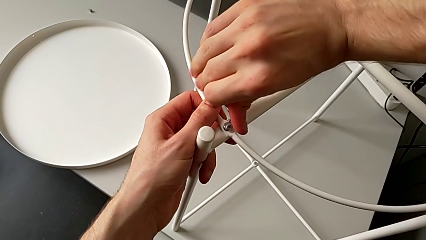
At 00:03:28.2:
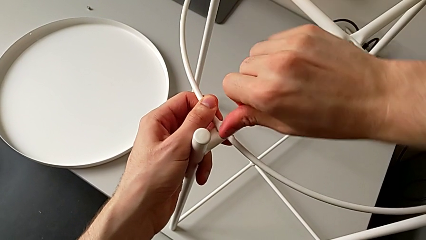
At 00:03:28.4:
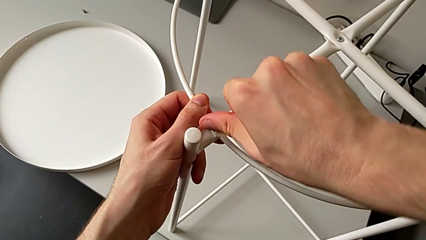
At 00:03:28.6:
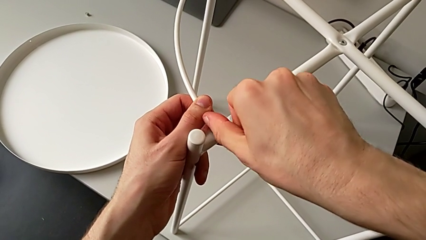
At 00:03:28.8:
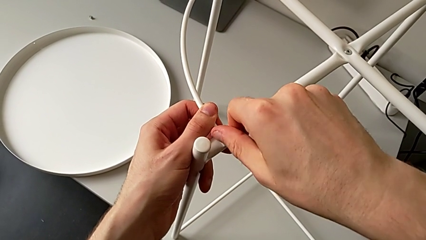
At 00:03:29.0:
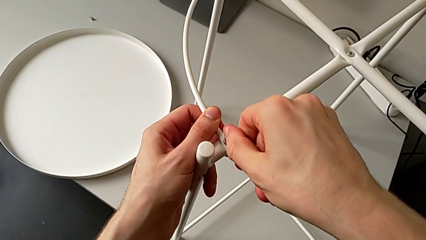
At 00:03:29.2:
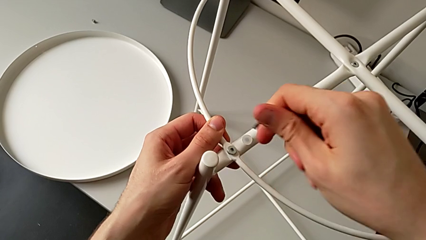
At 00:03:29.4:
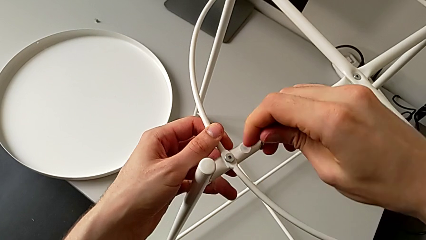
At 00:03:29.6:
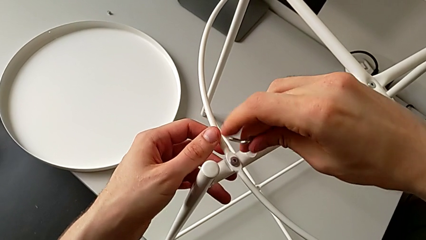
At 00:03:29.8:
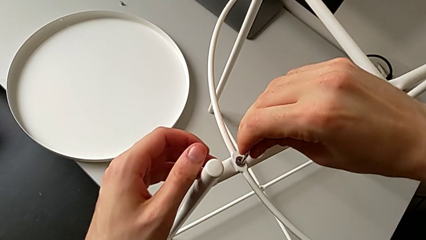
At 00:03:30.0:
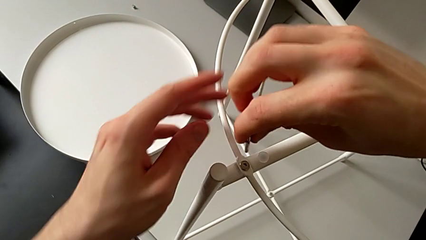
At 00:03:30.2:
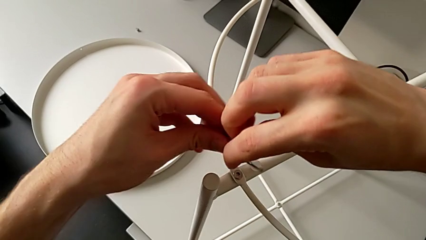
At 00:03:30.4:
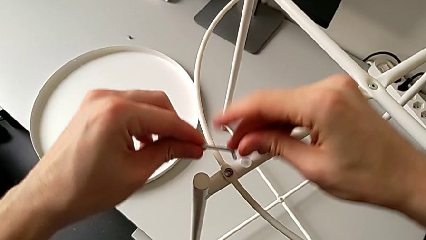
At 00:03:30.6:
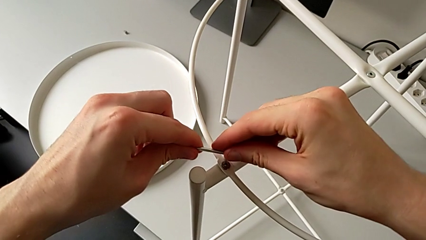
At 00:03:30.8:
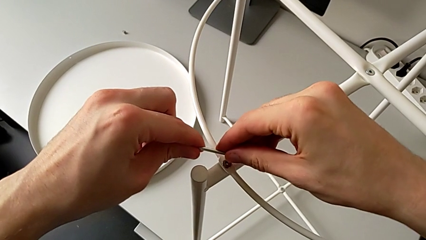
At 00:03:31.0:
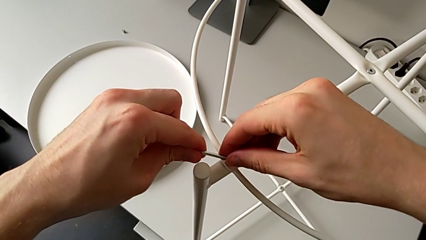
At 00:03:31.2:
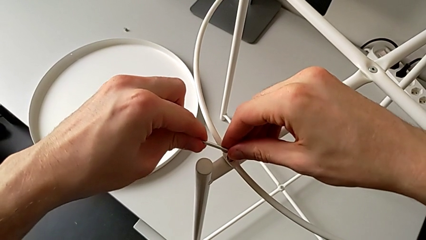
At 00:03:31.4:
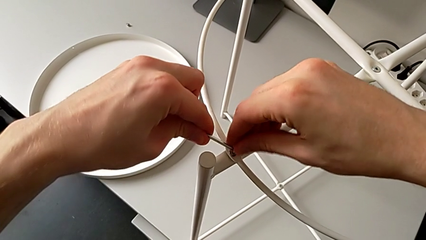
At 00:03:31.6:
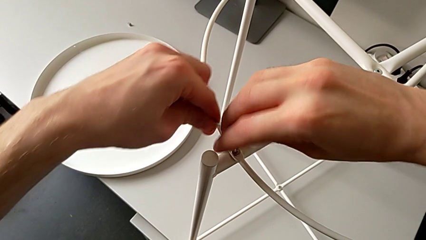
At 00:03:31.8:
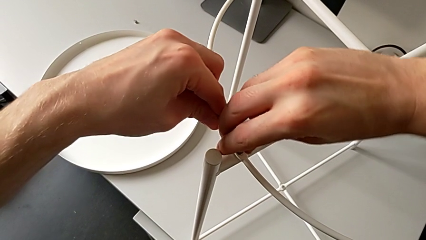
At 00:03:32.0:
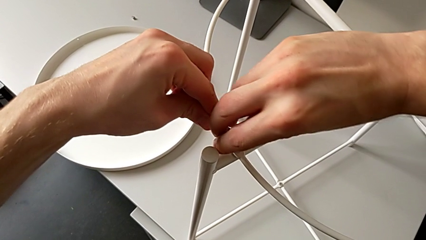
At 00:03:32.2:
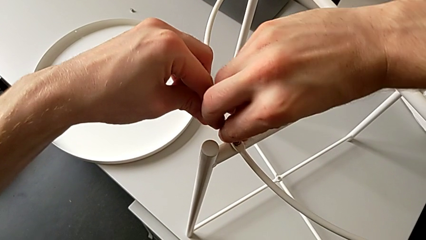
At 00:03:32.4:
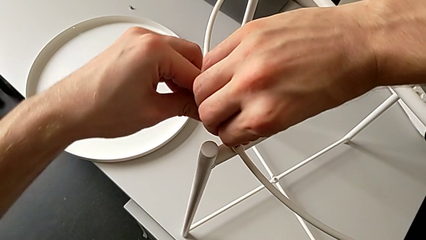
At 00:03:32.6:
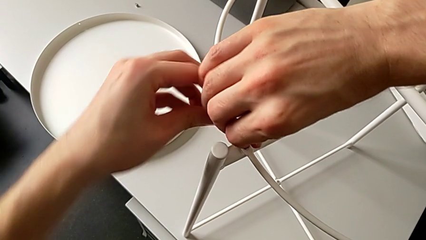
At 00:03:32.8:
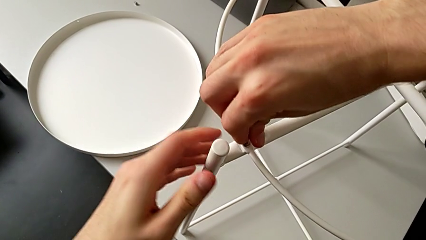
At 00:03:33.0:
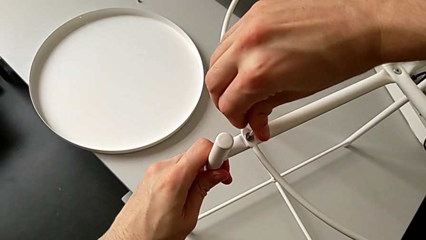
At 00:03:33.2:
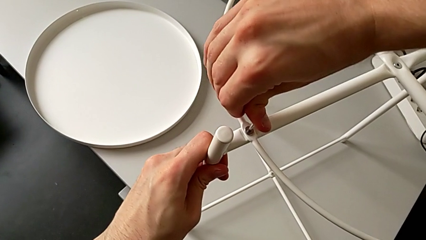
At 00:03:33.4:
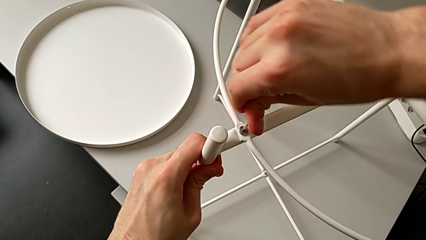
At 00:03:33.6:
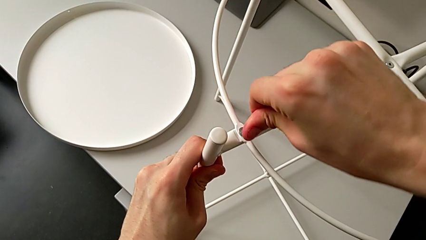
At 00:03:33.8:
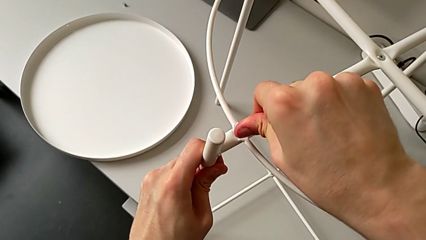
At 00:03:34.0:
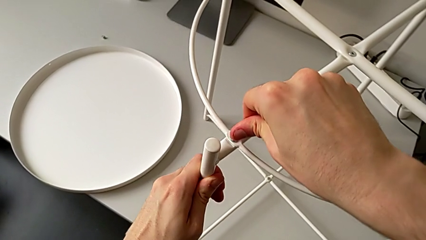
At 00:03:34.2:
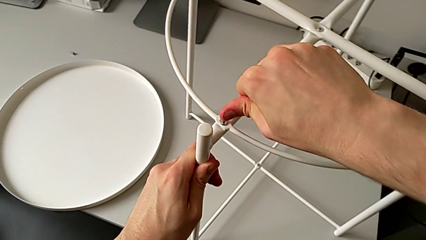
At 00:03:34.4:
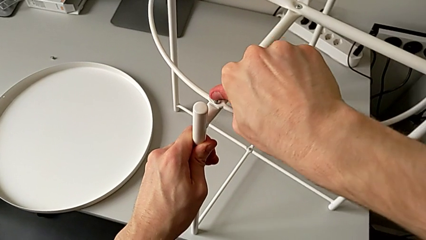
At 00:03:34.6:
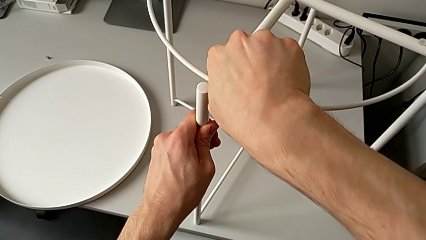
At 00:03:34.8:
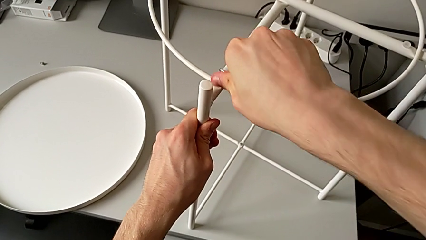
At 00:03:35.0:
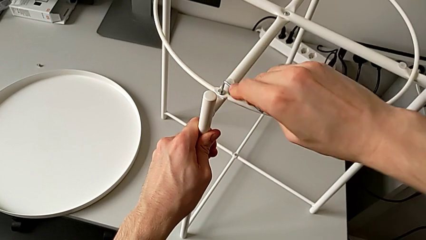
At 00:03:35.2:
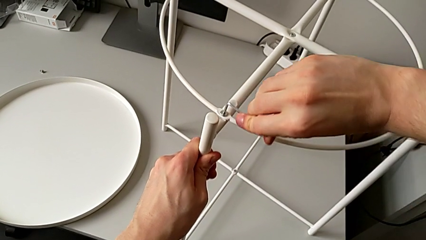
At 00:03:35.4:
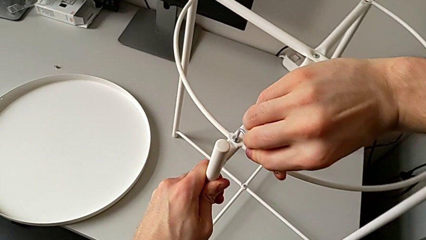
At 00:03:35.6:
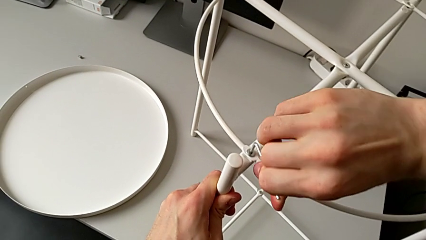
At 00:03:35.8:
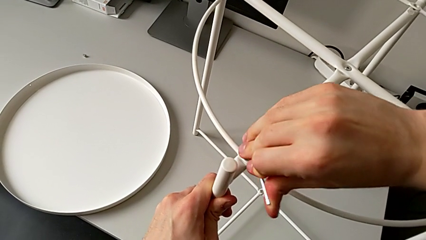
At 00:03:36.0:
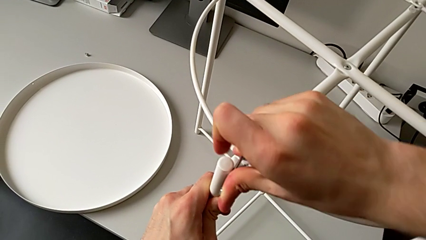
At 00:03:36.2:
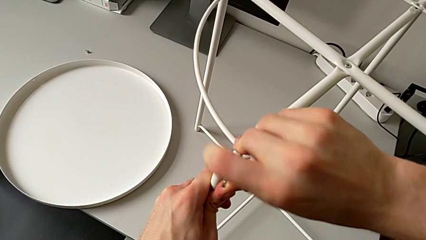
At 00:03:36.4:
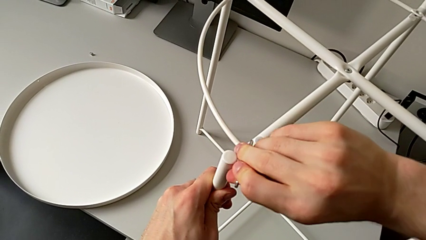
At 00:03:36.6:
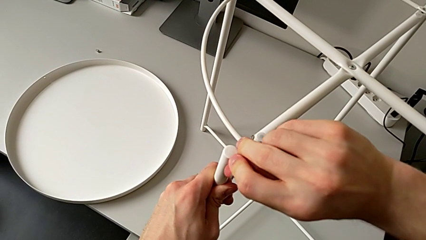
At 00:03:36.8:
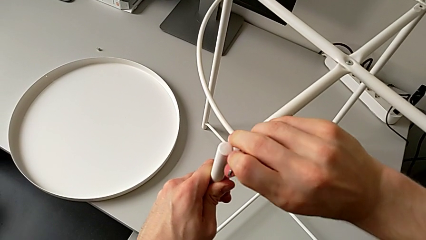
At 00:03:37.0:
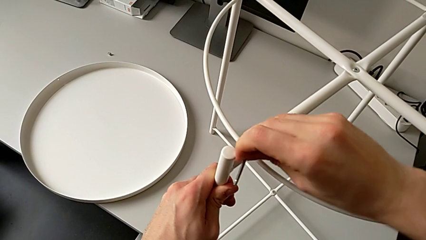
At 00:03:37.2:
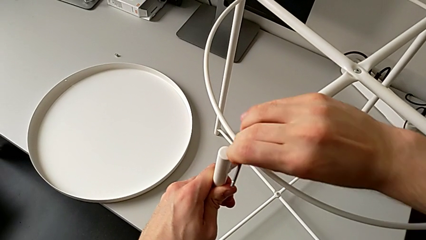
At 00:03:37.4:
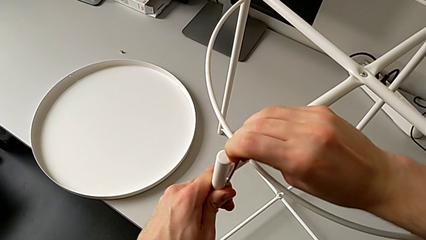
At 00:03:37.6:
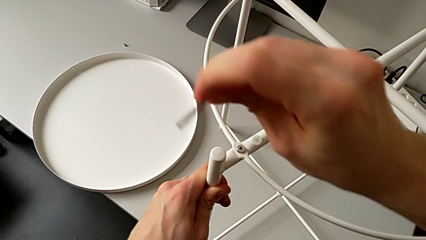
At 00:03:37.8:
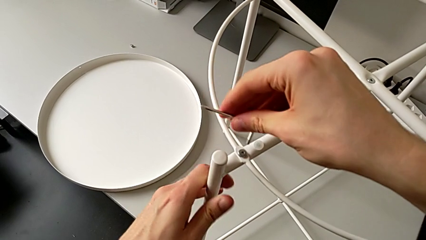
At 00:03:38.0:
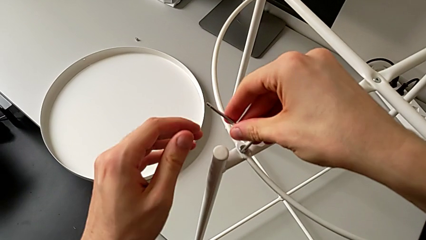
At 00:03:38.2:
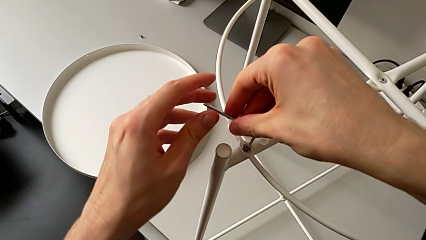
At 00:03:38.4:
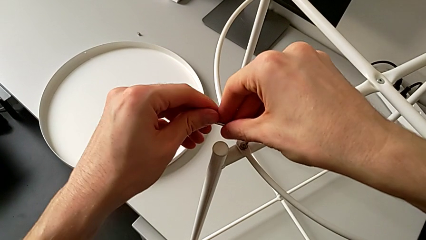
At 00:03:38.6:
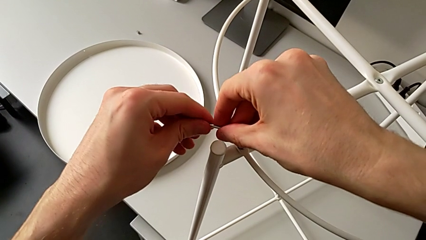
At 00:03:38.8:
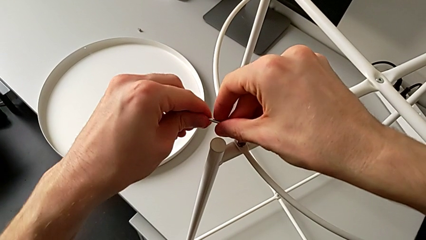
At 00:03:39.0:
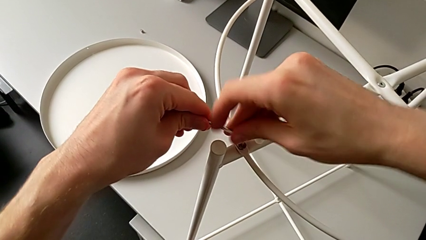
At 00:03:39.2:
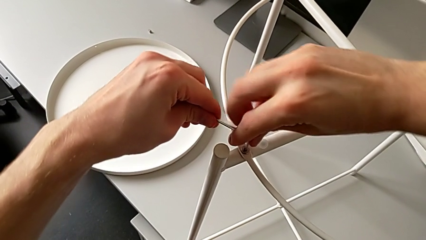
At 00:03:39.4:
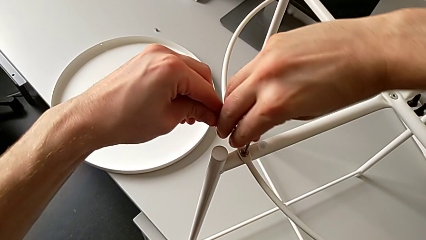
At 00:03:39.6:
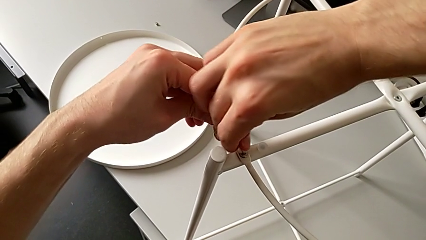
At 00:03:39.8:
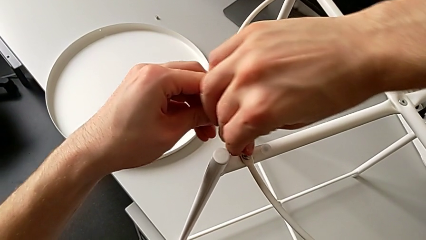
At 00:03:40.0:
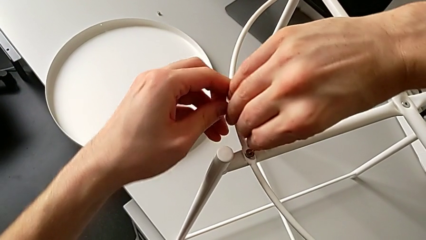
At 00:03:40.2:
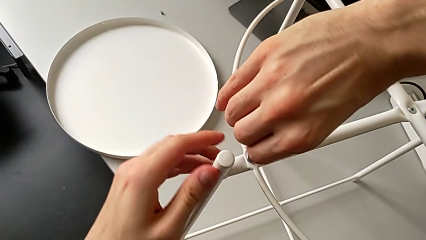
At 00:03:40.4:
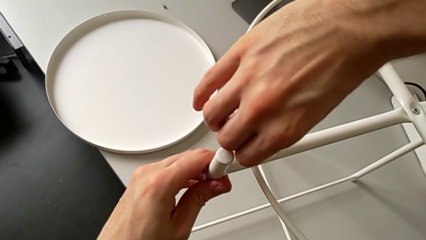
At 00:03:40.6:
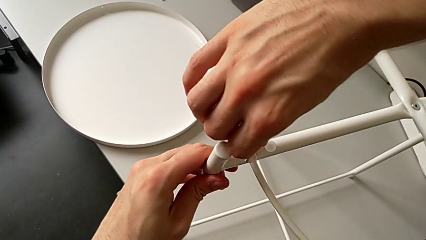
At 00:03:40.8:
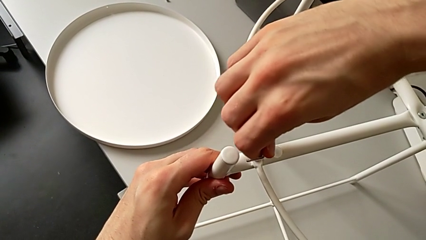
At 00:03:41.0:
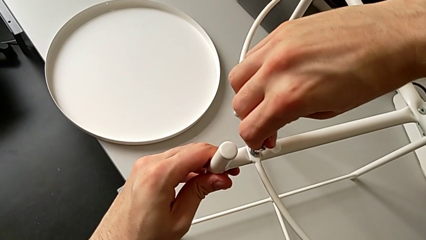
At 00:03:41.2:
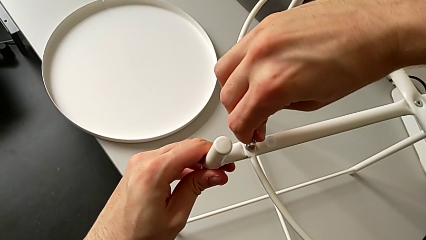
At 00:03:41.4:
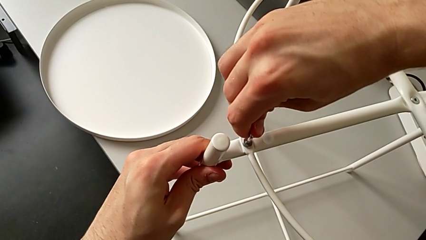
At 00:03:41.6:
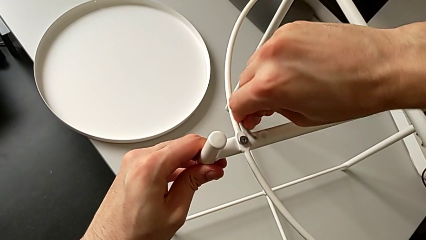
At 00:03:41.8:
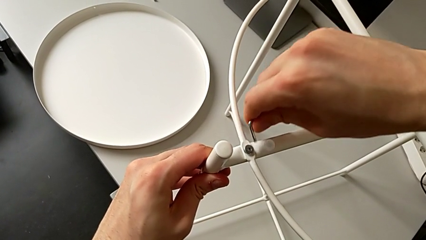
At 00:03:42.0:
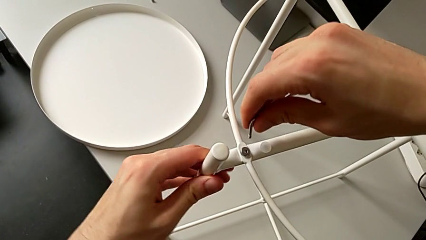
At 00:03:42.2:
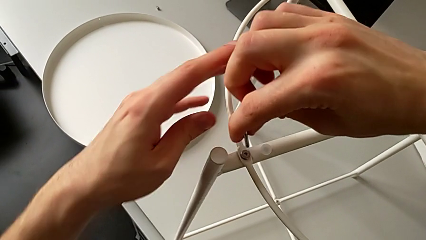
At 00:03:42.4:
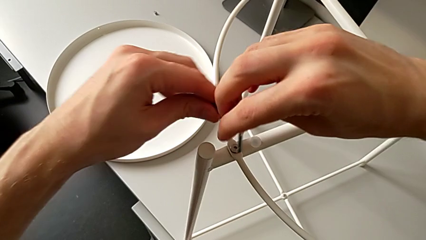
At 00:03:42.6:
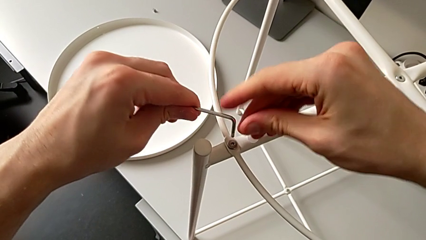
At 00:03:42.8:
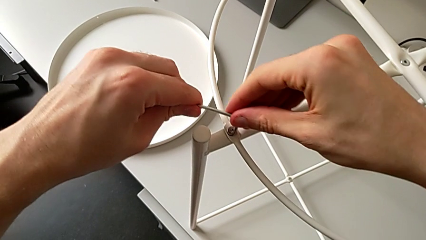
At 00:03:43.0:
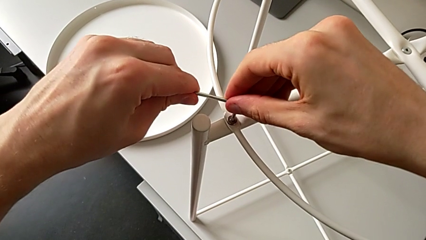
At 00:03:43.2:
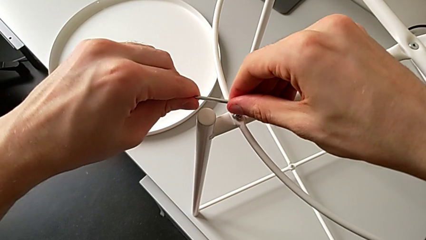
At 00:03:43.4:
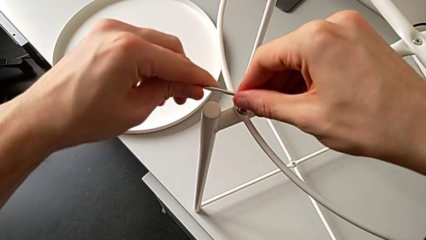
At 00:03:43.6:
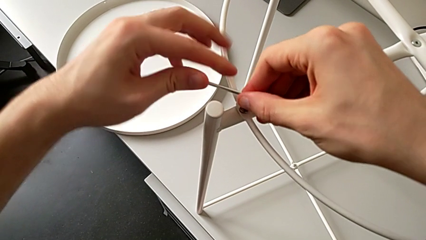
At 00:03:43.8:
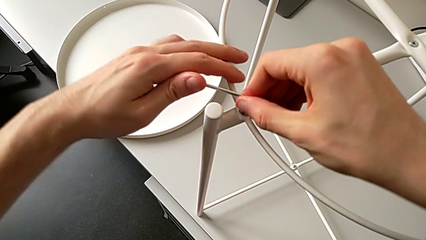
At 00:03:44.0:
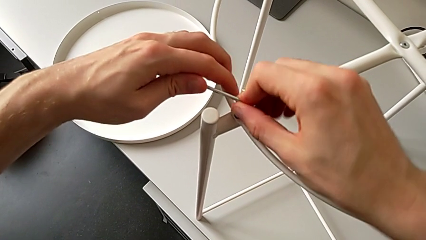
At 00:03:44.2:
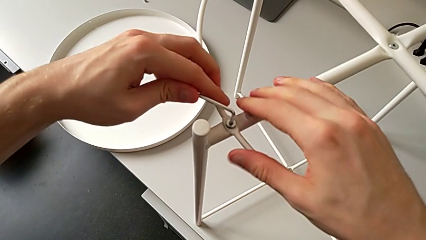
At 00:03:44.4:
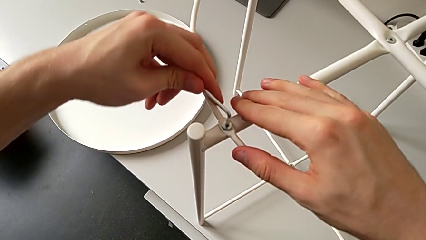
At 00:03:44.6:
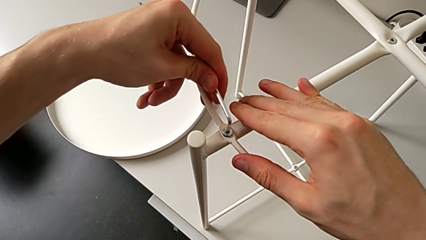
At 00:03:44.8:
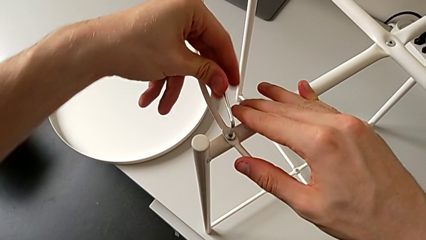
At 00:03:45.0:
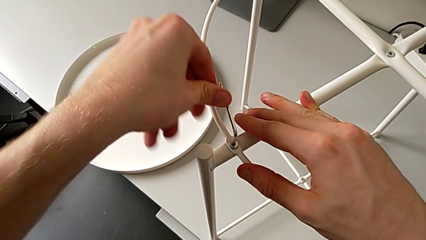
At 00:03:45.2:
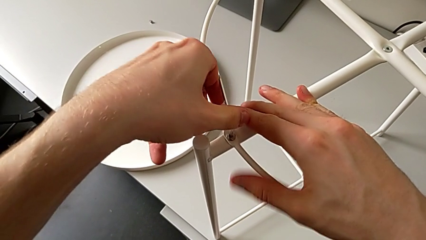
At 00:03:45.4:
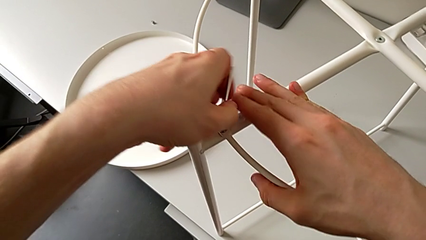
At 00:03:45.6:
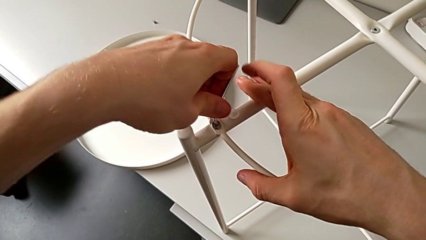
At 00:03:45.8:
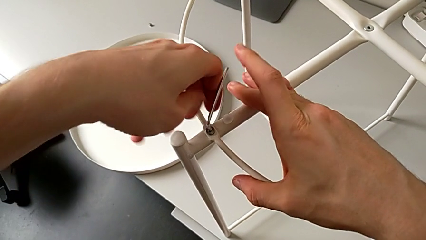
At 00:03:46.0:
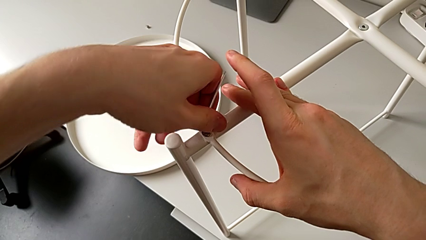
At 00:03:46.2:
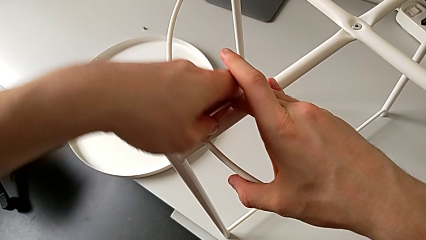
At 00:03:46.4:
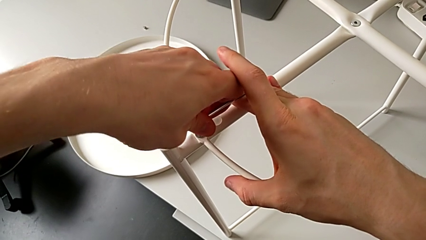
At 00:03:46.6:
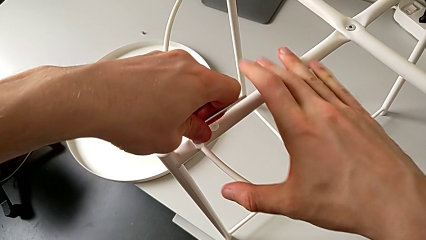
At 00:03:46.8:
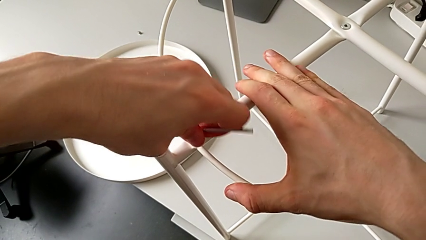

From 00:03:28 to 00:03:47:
The camera wearer is assembling the tray of the table. They withdraw the Allen wrench, rotate it, insert it, screw the first hex socket head, withdraw the Allen wrench, insert it, screw the hex socket head, wrongly drop the Allen wrench, insert it and begin to screw the first hex socket head.
